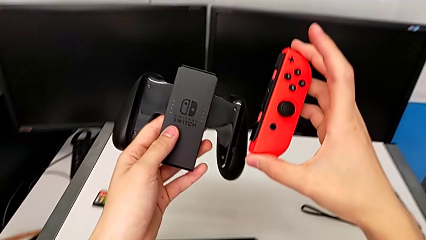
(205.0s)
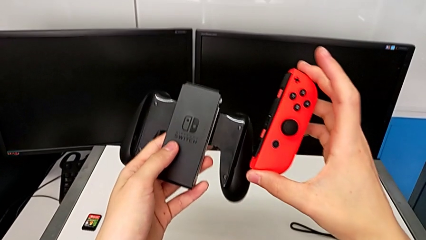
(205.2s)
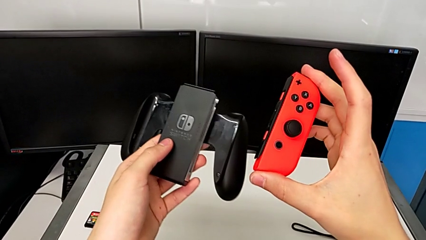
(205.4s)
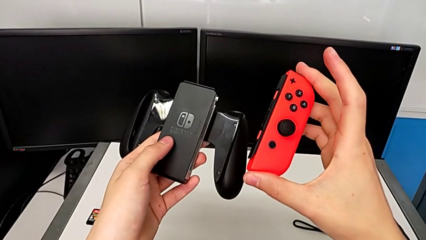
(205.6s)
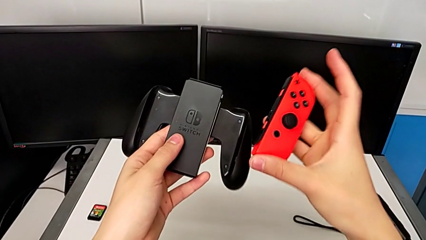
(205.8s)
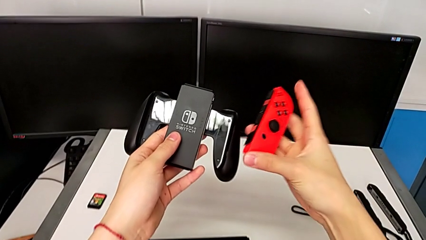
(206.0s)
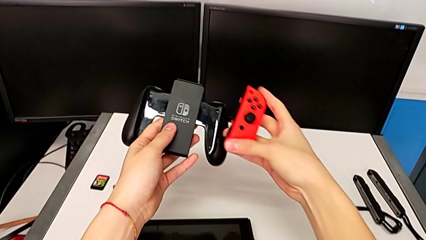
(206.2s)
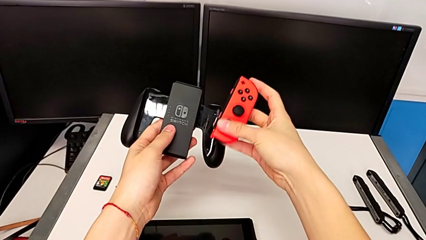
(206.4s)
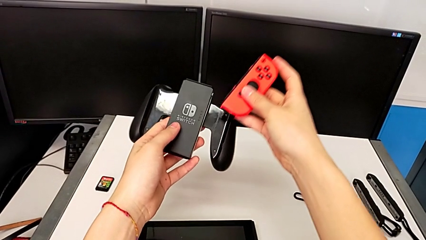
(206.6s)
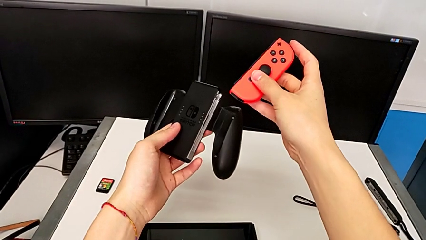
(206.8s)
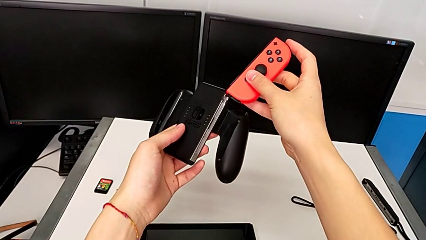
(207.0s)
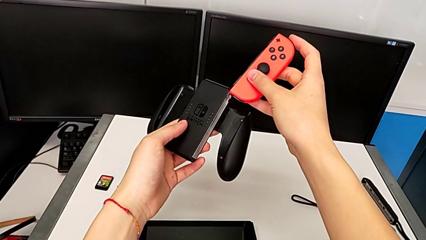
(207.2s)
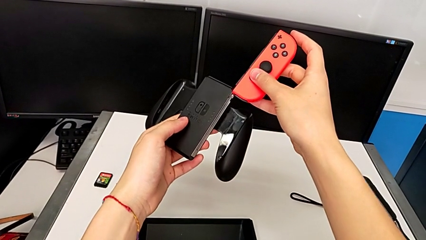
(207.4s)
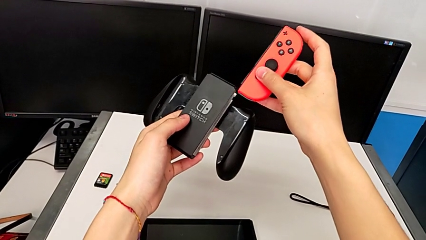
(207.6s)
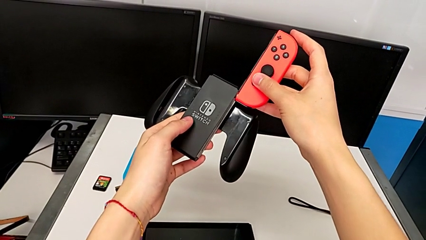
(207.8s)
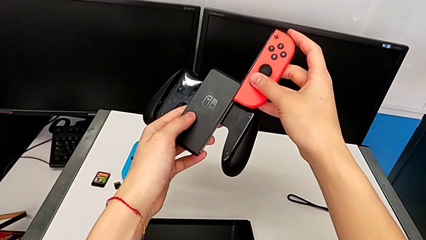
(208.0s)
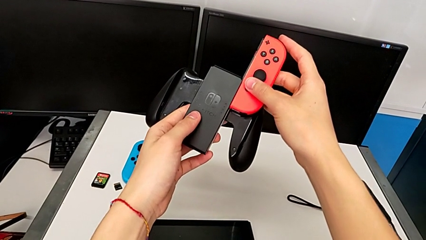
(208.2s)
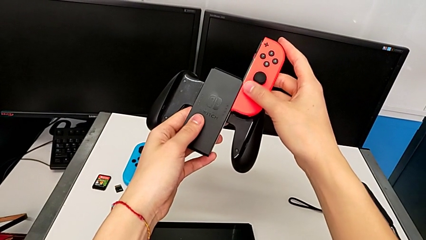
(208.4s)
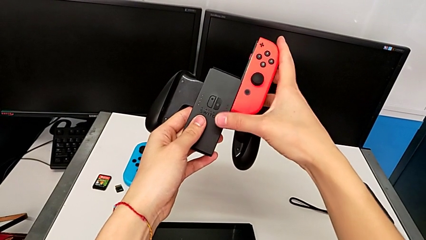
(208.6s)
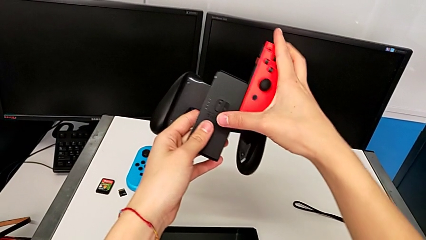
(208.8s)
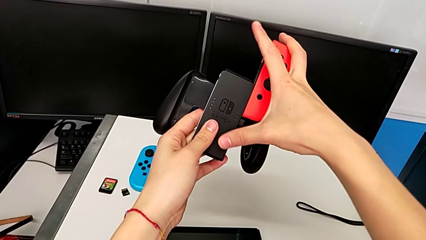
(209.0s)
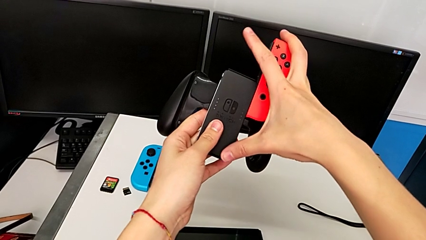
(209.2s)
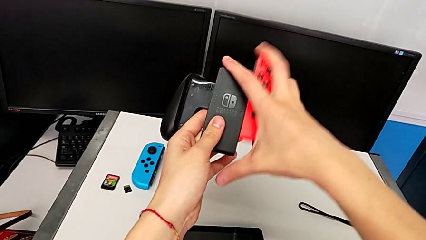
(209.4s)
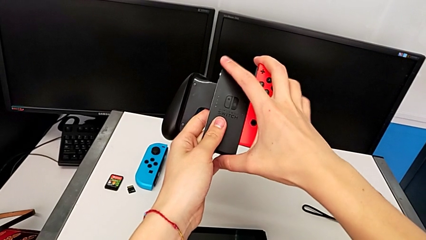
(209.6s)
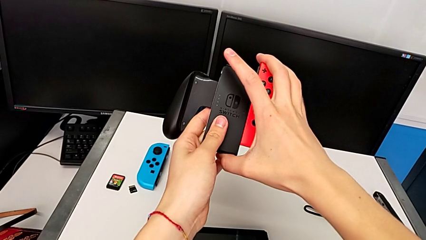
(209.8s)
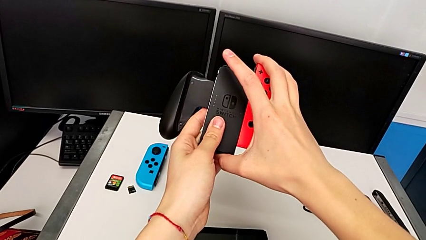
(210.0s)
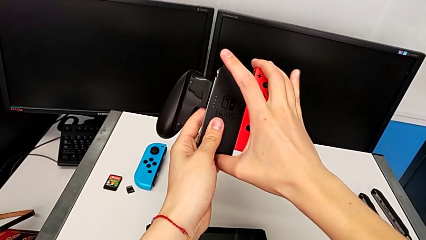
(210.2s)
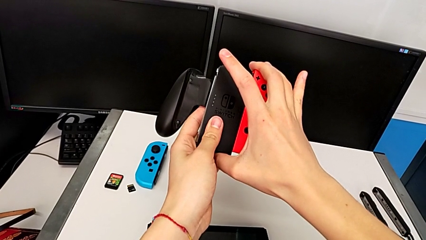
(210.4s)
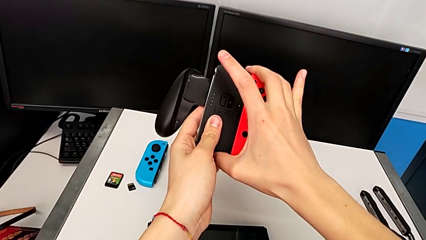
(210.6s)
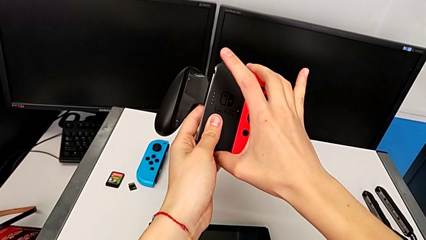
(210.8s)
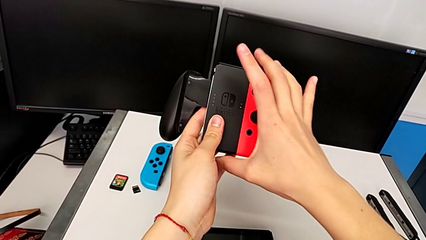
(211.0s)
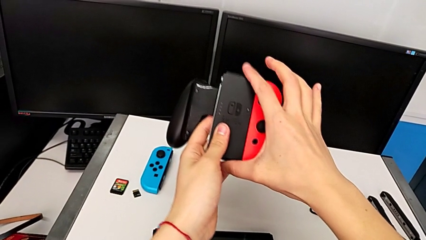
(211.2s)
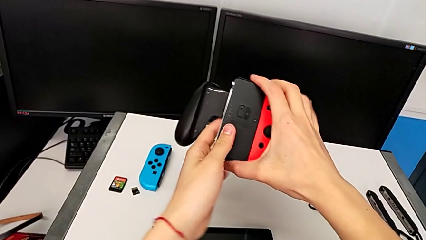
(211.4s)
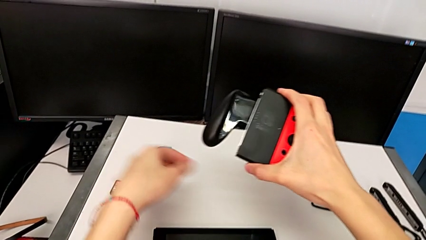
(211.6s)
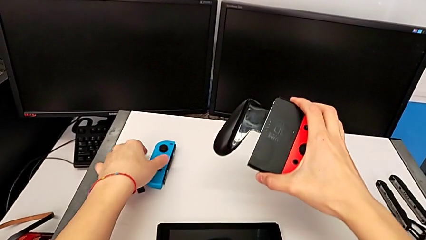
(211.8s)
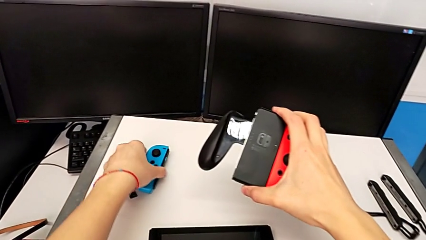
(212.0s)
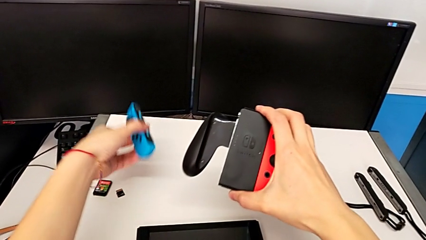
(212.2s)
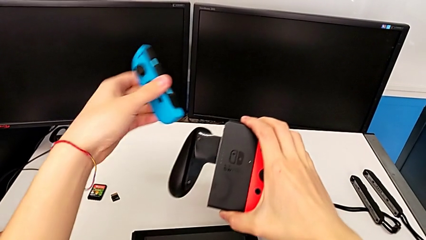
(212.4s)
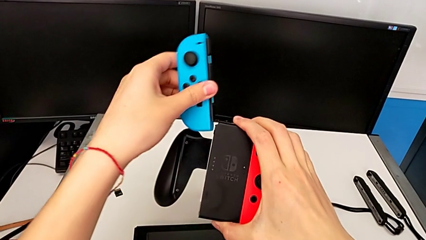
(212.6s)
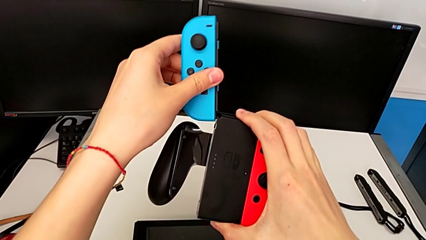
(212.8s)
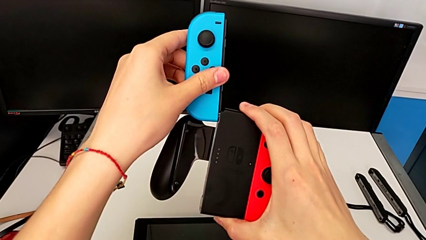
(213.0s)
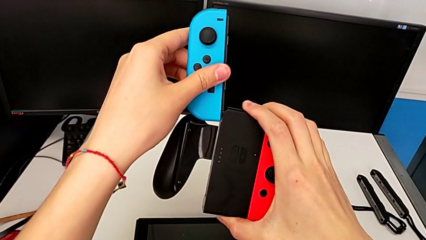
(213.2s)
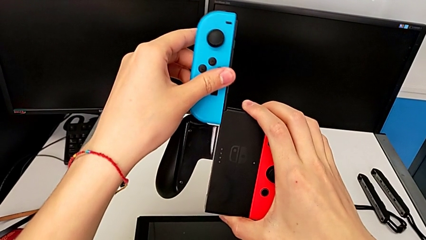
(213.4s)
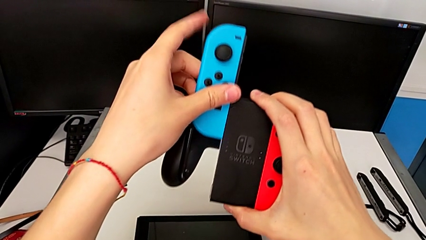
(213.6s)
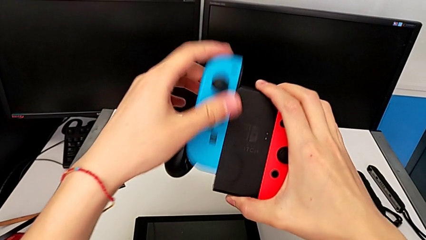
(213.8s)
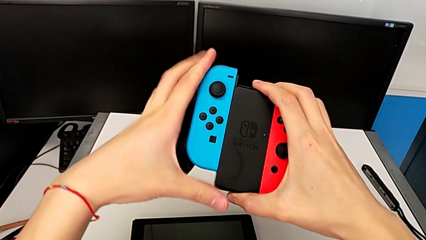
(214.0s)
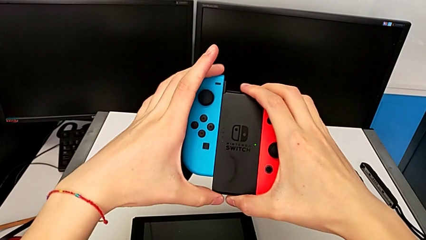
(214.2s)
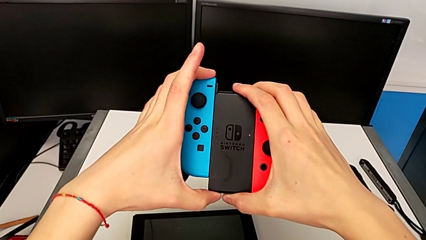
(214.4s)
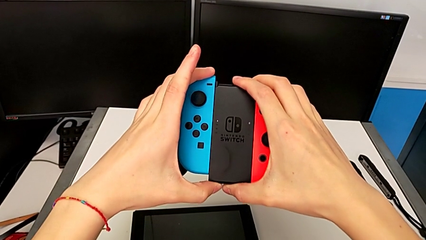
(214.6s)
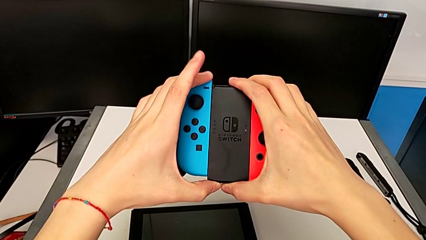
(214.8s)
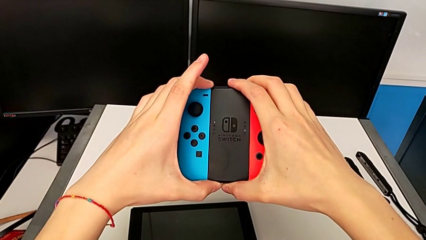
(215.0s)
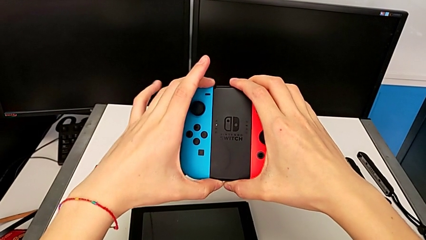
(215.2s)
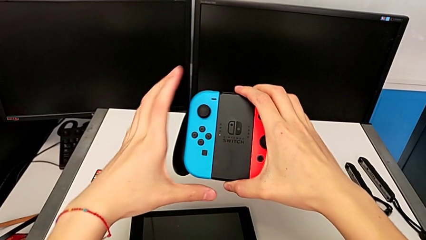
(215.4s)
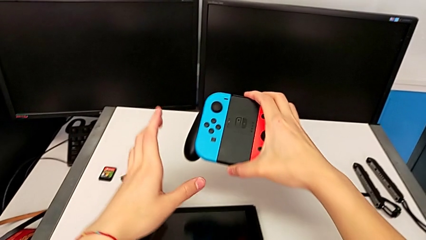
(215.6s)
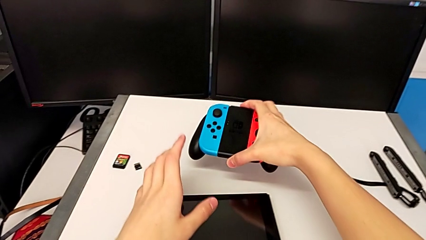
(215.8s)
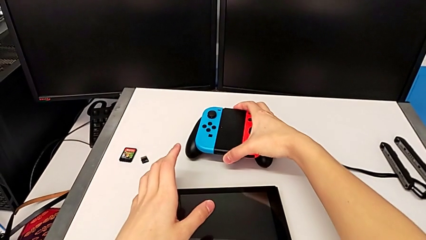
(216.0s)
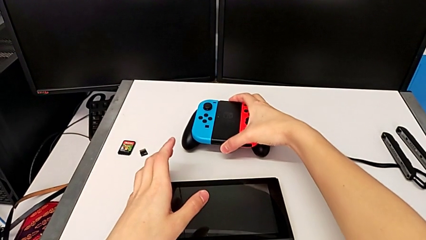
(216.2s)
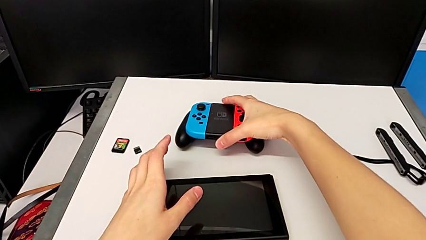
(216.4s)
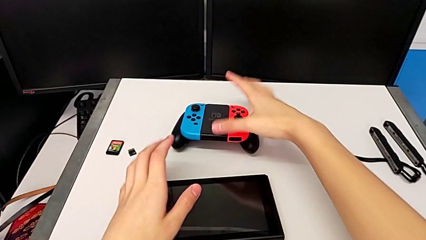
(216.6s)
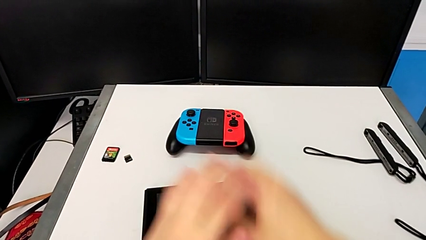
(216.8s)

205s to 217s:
The camera wearer is inserting the Joy-Con controllers into the comfort grip. They lift the comfort grip with the left hand, inspect it with the left hand, place the red Joy-Con controller with the right hand and assemble it with the right hand. They grab the blue Joy-Con controller, lift it and insert it twice, all with the left hand, and begin to place the comfort grip.

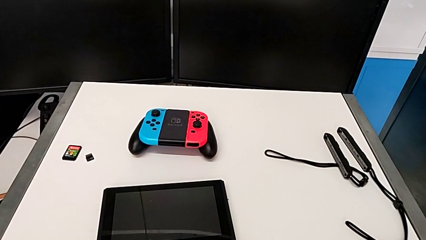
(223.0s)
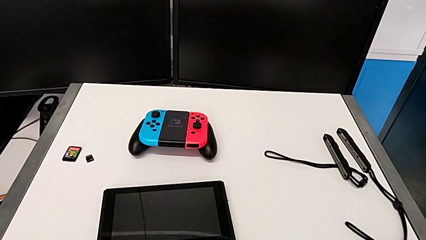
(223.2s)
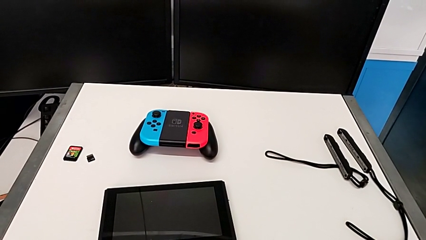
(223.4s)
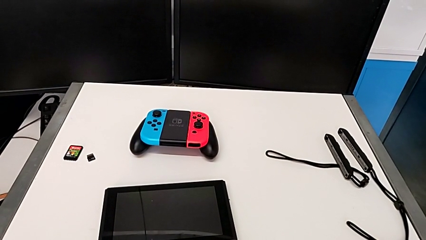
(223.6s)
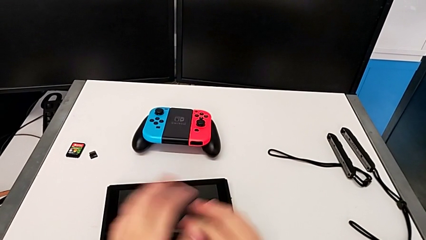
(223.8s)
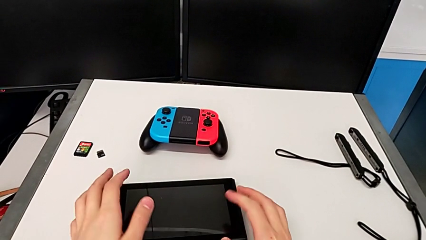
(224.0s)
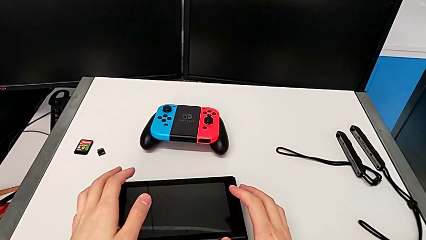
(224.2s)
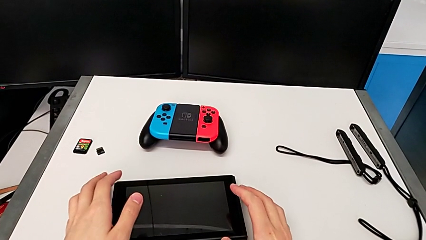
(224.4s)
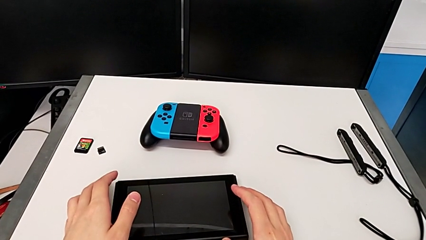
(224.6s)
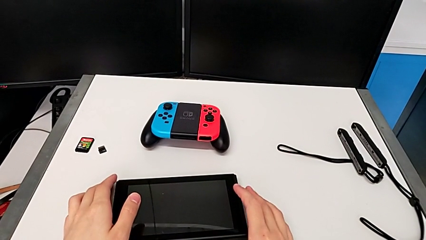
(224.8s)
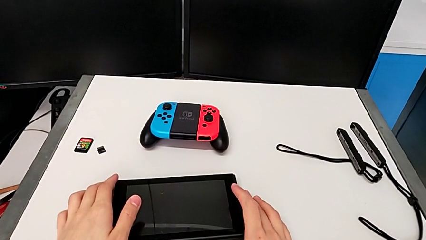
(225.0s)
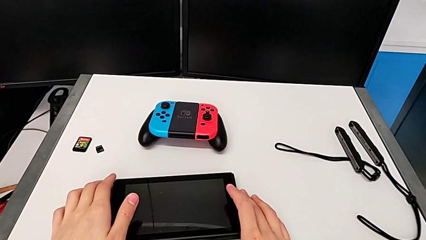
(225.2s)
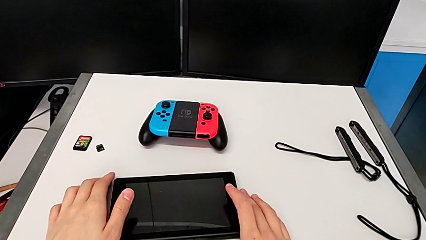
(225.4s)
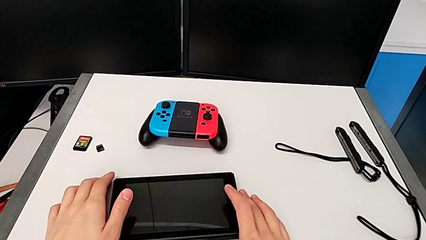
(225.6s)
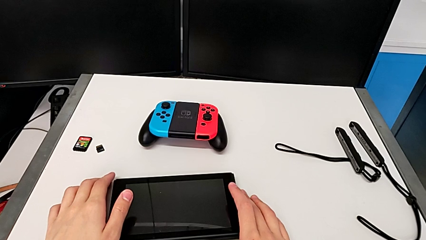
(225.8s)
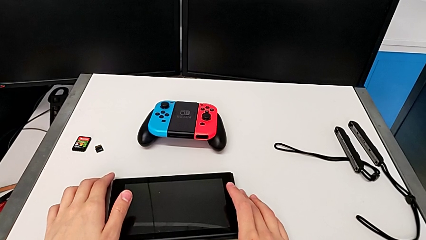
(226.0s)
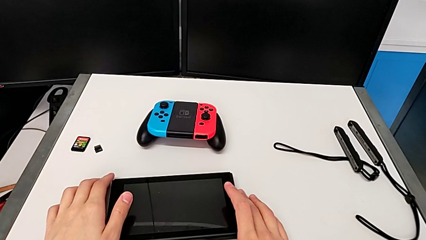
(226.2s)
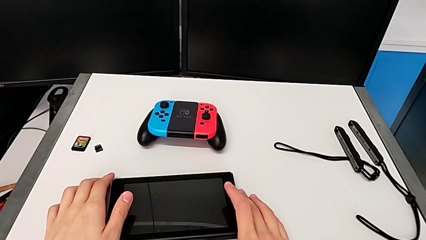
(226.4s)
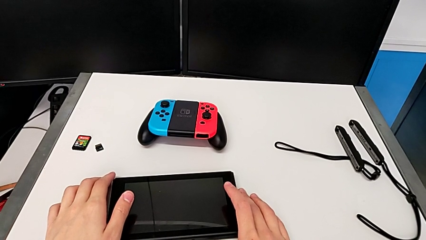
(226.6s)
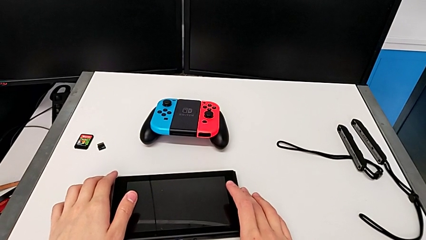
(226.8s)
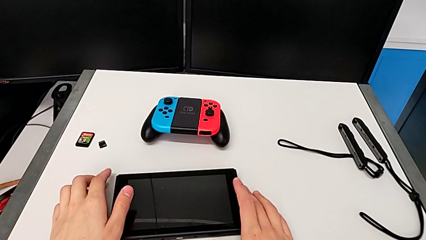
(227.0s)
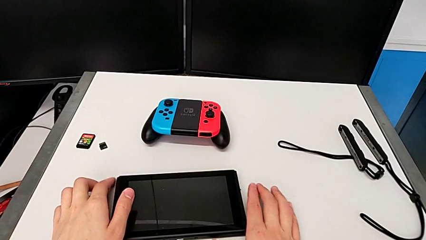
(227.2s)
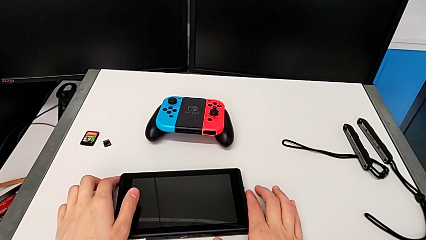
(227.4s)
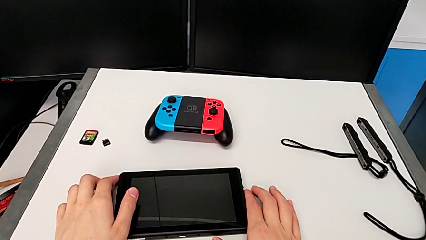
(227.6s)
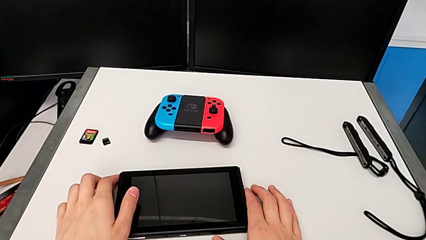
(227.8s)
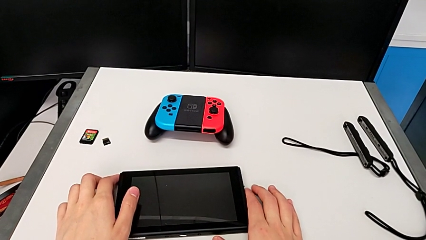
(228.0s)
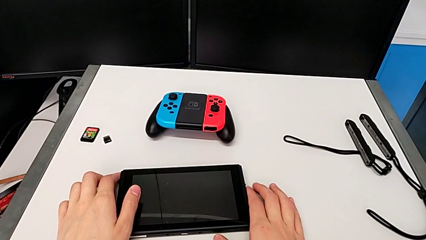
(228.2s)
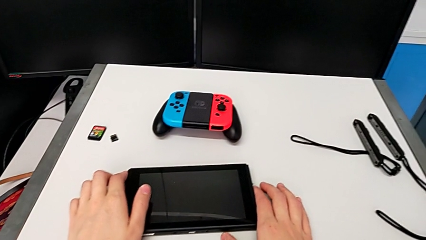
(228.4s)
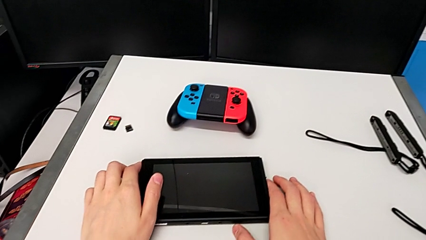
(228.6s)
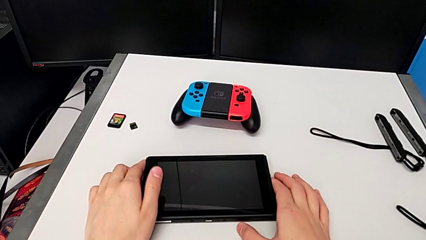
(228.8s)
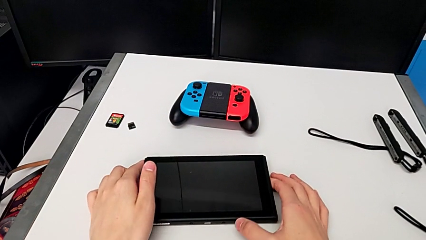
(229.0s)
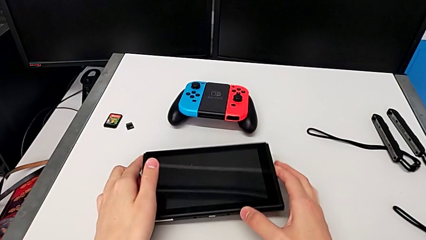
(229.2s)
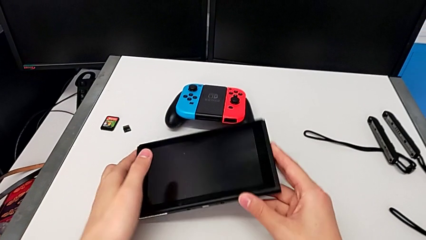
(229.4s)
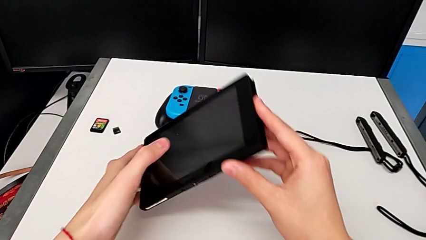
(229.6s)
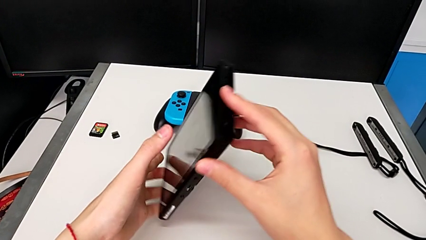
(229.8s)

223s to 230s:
The camera wearer is putting the Nintendo Switch into its kickstand. They grab the Nintendo Switch.
